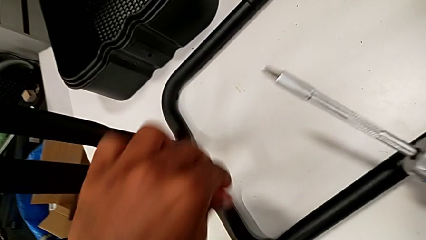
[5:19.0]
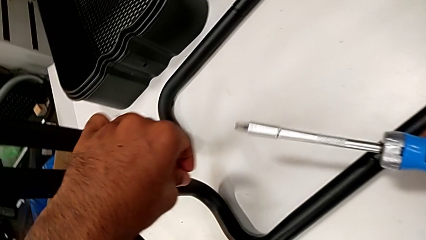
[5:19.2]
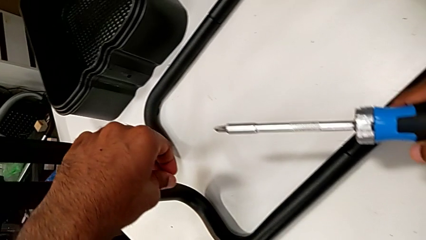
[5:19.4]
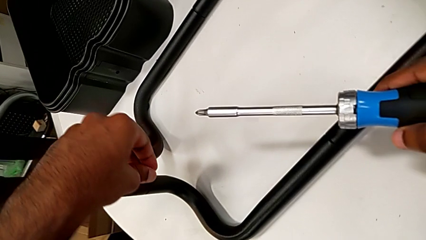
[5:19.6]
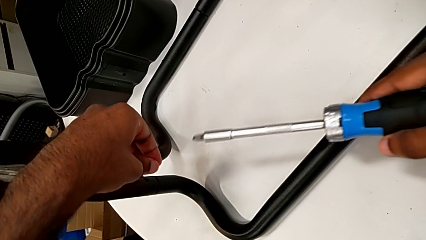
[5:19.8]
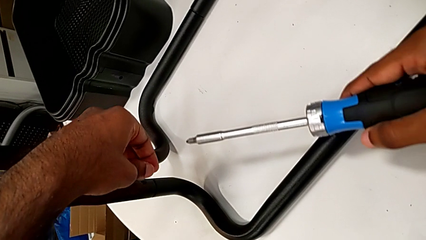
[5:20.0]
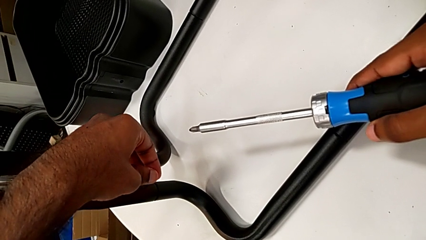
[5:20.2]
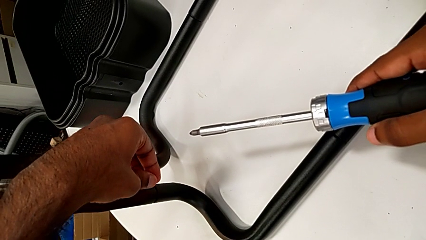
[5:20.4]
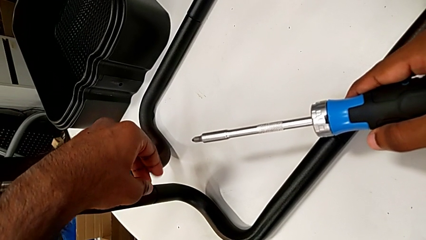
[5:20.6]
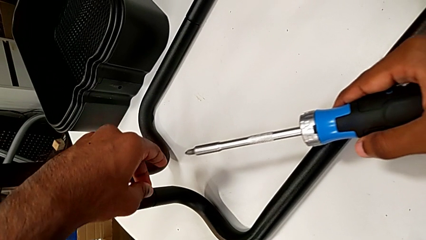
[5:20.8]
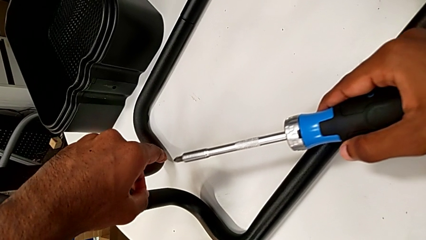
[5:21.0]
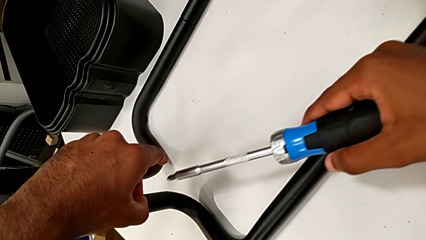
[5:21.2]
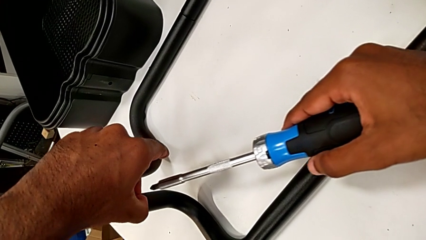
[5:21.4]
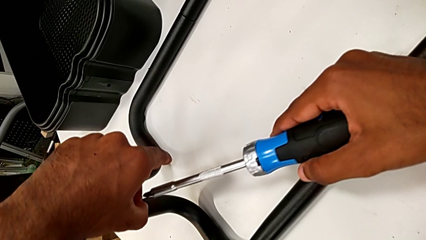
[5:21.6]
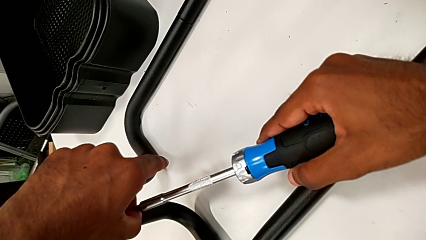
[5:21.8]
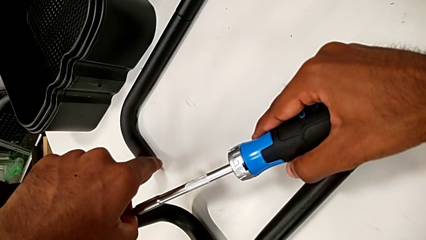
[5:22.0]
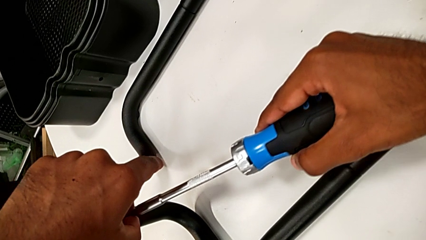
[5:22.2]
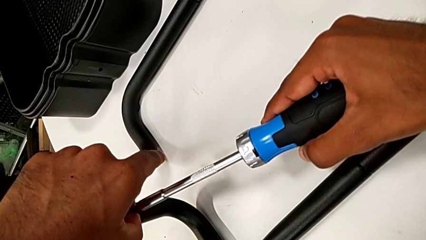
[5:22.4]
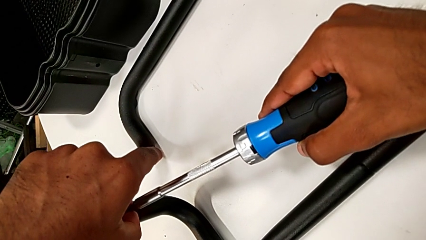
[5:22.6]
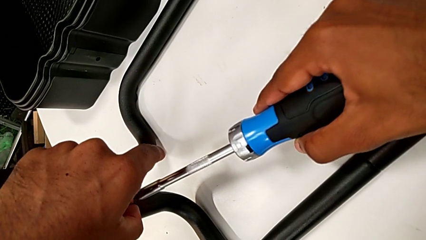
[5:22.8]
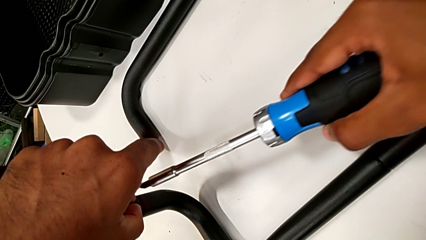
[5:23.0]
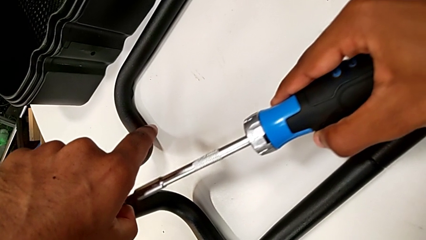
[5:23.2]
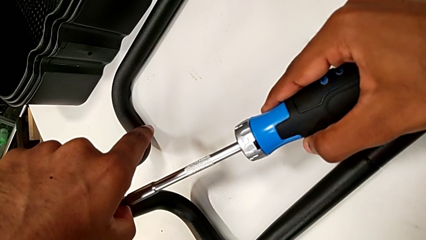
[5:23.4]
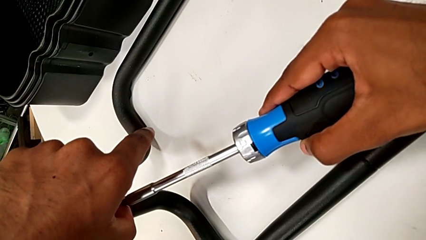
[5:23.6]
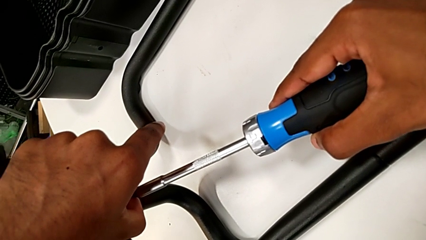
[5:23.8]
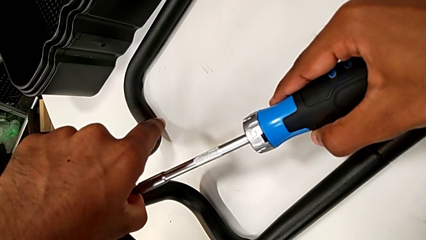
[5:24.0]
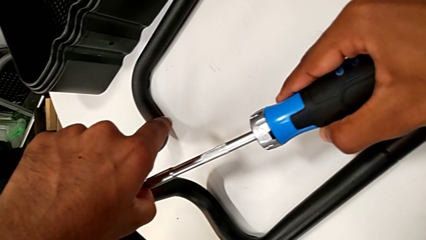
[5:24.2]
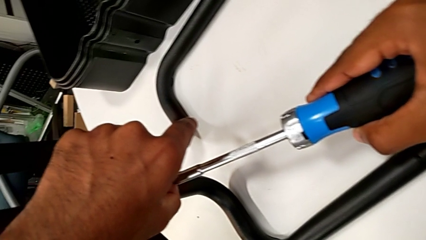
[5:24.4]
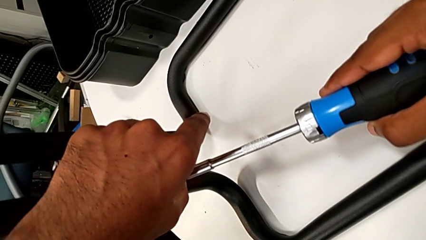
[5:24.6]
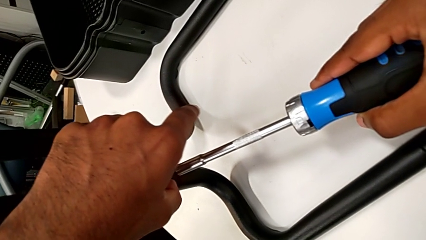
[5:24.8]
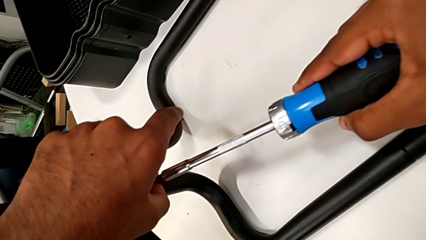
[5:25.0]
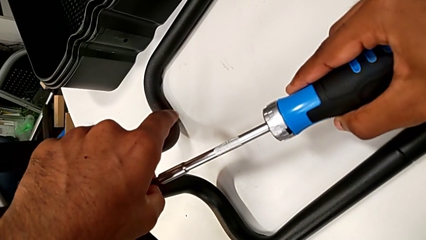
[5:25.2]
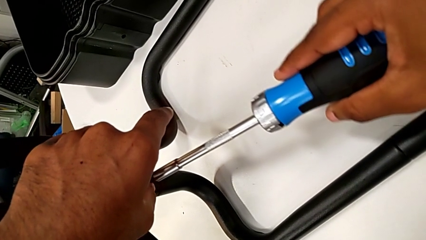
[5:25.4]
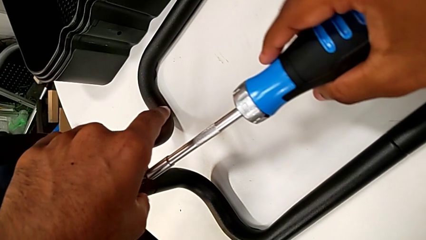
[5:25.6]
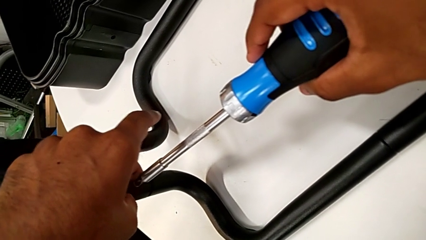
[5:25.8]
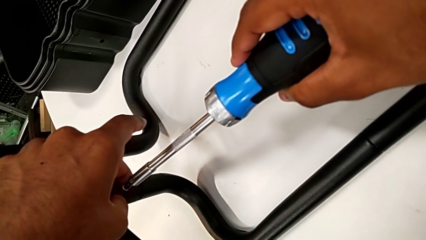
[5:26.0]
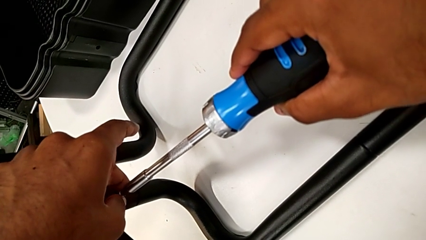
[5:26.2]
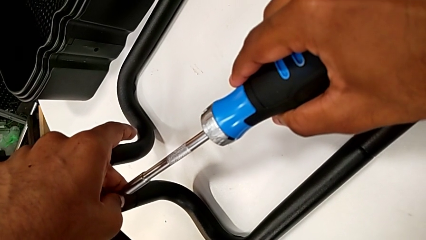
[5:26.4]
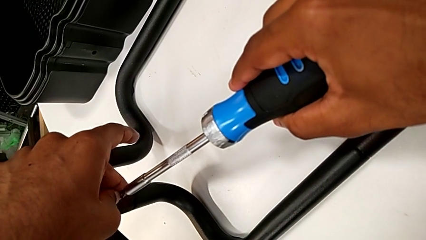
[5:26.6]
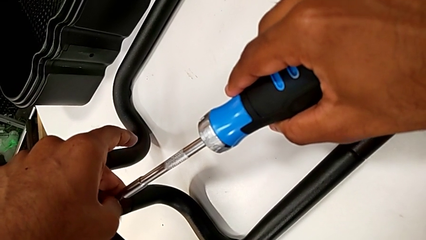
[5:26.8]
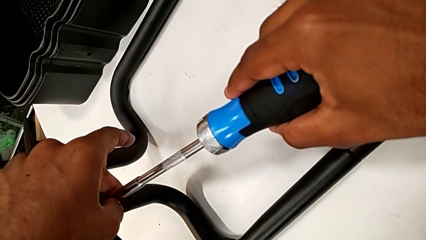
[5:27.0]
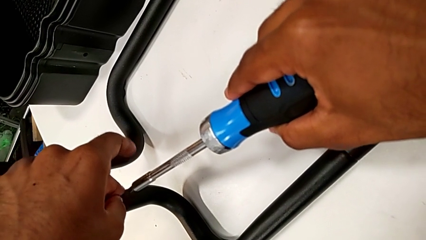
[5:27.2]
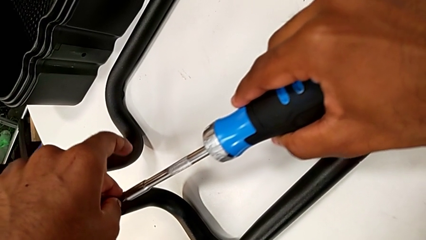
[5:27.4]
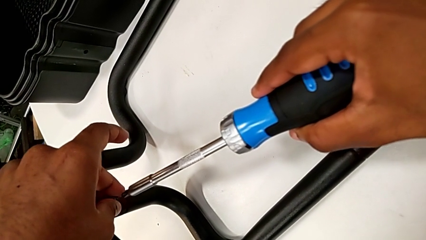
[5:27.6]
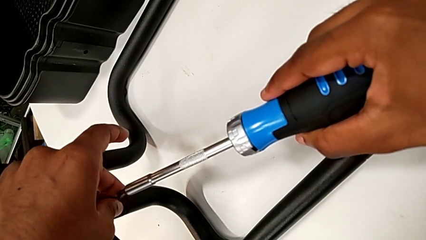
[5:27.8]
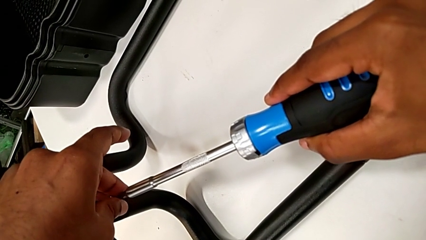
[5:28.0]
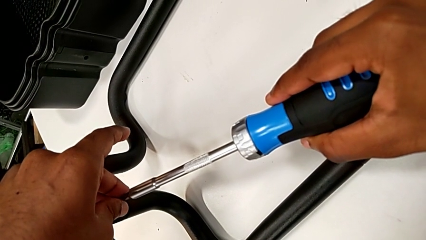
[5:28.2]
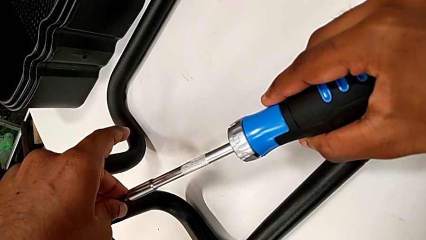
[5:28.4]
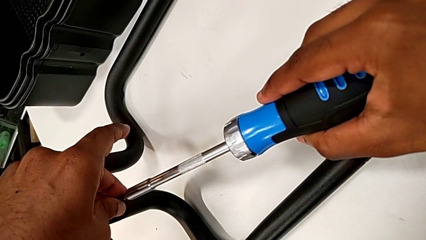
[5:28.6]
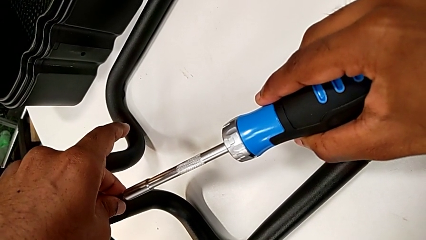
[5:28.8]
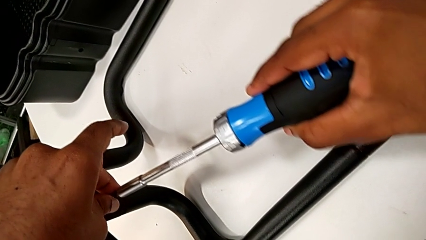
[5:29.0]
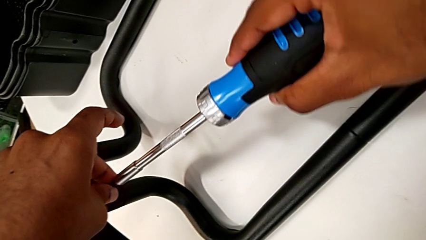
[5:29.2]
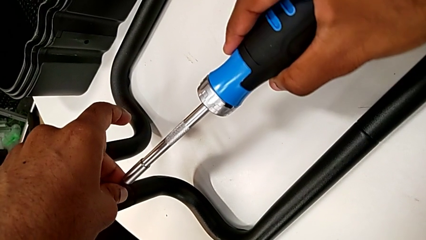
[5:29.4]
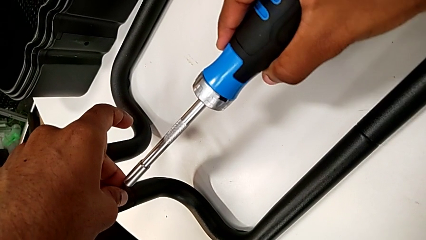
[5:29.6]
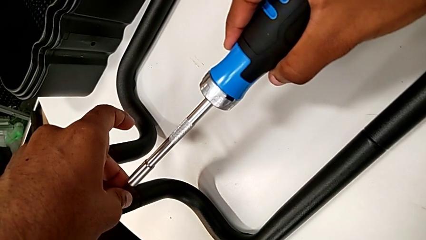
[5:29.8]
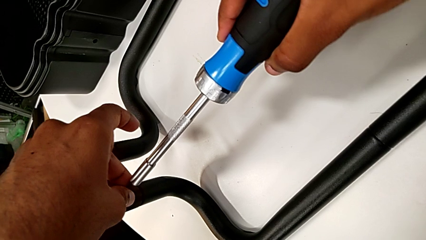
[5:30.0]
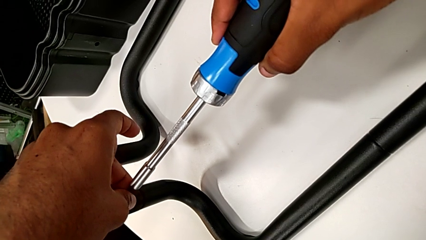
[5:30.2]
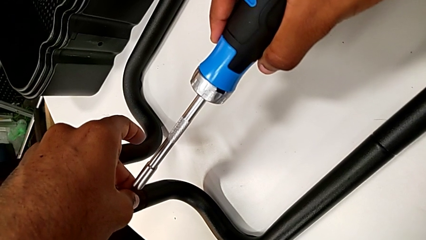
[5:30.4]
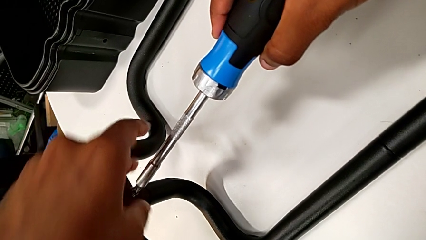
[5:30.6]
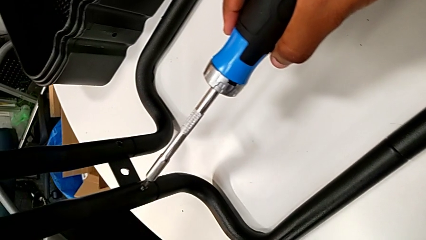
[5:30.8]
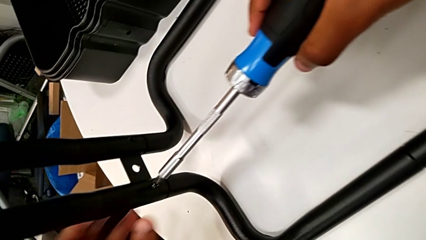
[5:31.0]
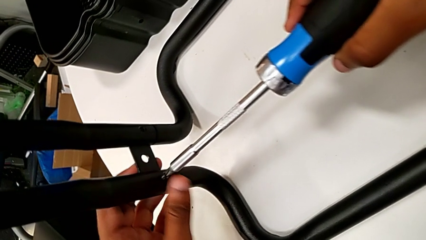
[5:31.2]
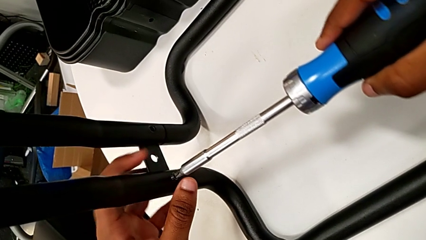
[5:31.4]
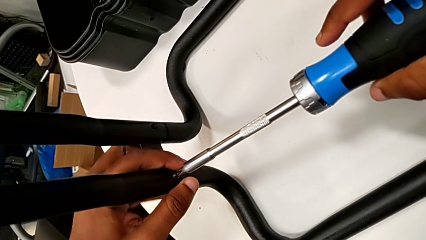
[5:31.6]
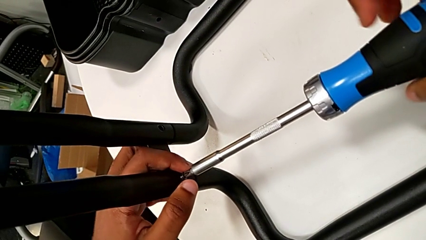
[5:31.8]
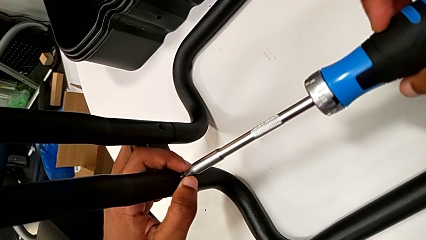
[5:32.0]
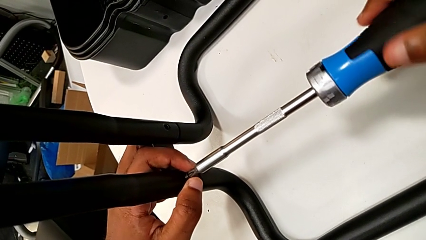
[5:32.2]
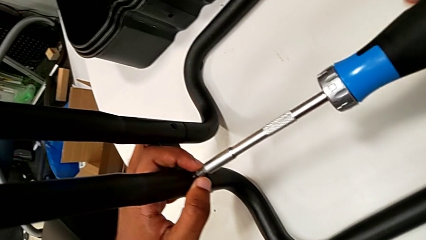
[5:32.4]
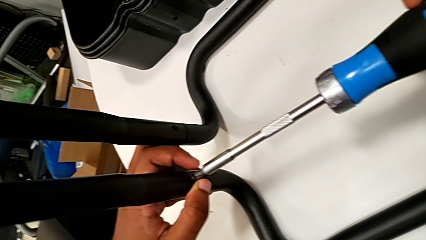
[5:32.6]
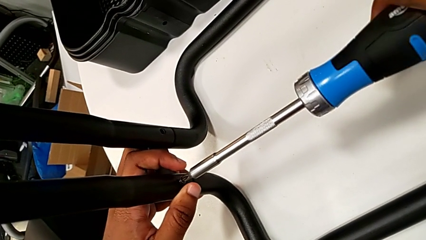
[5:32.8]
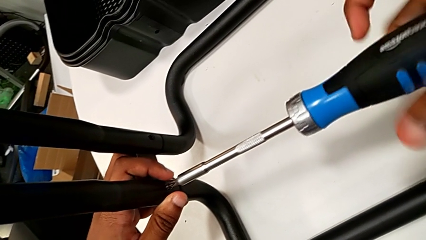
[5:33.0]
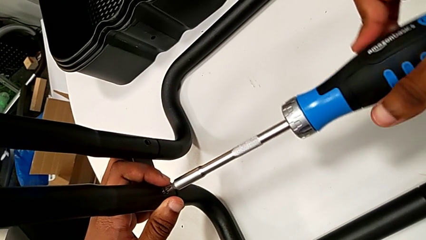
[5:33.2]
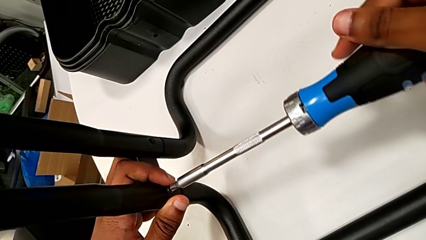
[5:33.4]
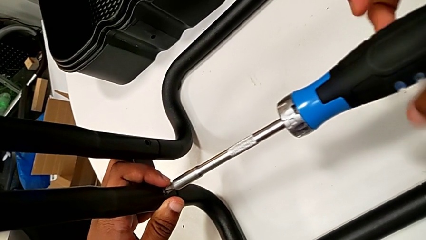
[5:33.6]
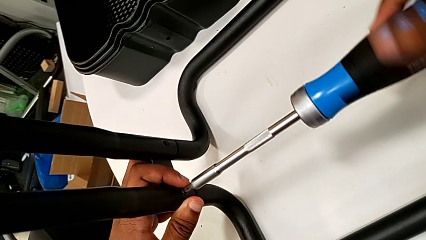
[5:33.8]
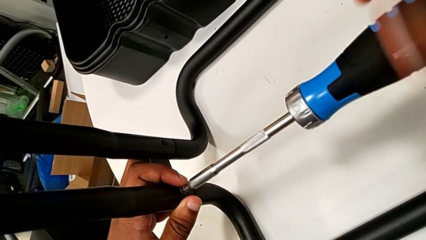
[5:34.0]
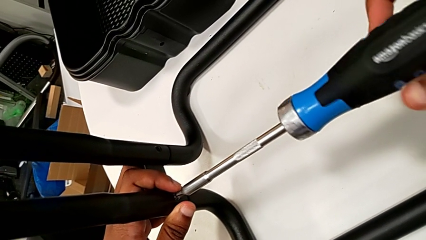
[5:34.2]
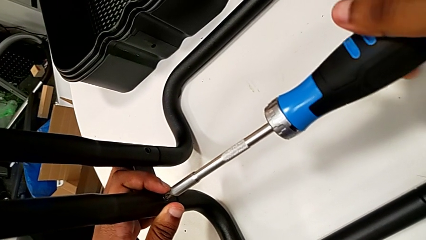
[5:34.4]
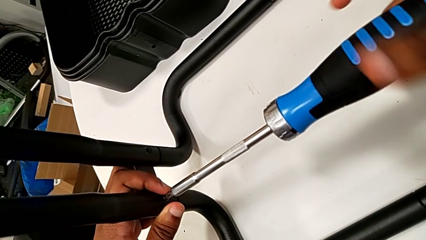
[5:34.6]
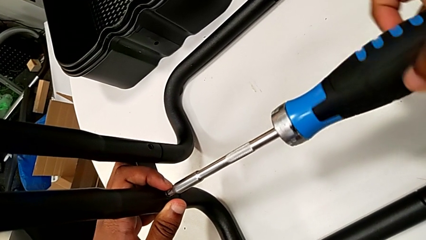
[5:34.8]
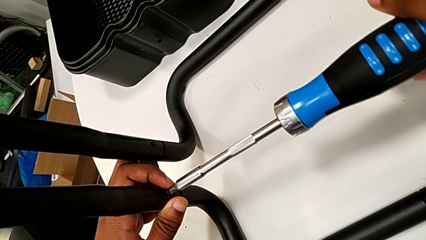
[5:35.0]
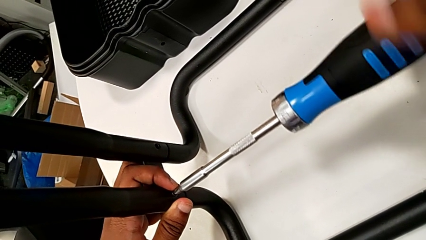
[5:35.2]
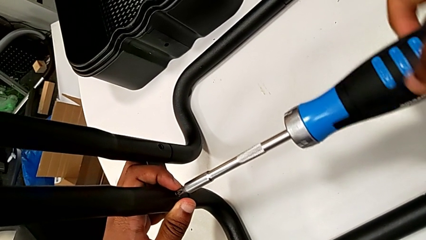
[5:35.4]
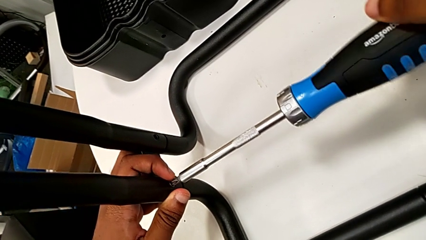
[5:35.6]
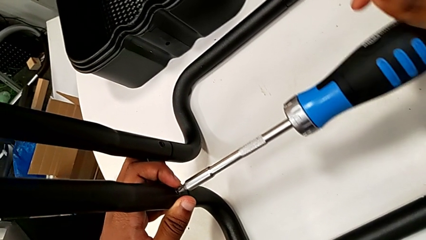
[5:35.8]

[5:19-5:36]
The camera wearer is assembling the sidebars to the base frame. They insert the second screw, place the screwdriver and begin to screw the second screw.
